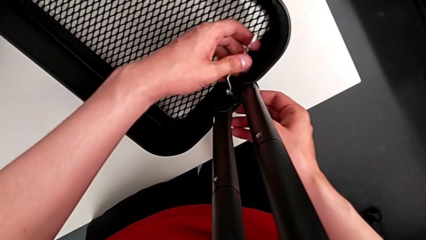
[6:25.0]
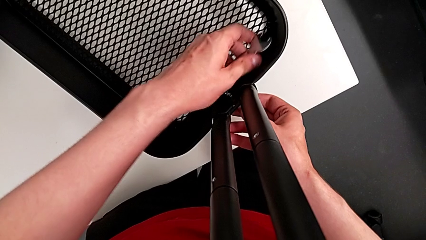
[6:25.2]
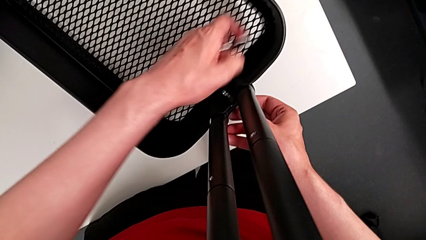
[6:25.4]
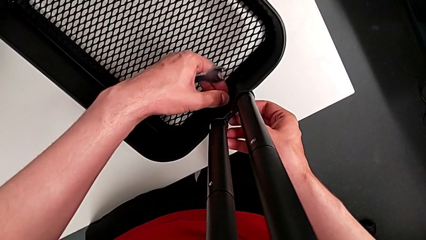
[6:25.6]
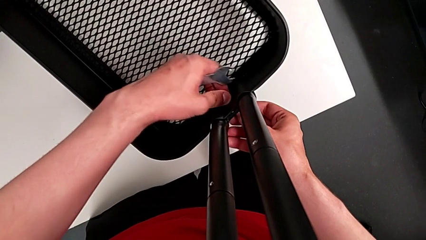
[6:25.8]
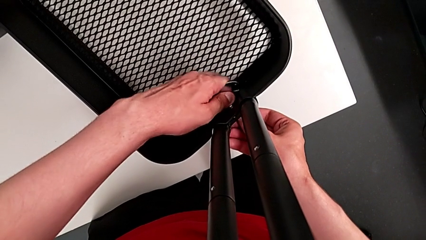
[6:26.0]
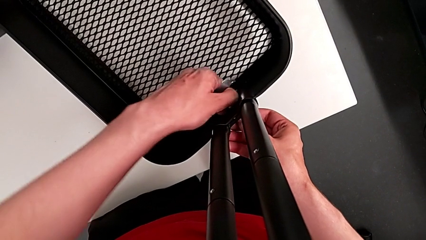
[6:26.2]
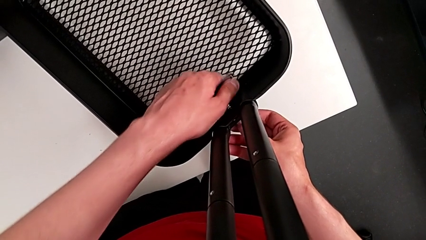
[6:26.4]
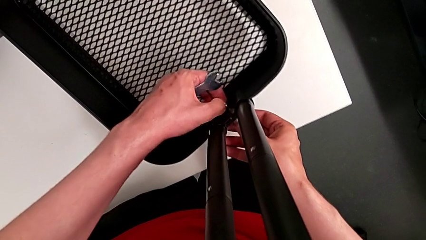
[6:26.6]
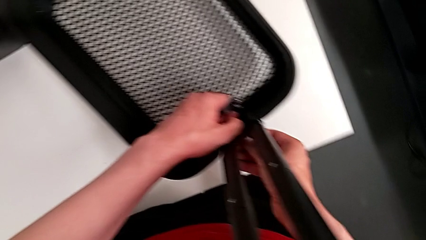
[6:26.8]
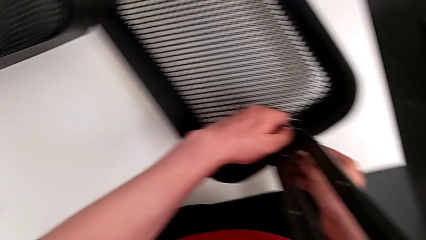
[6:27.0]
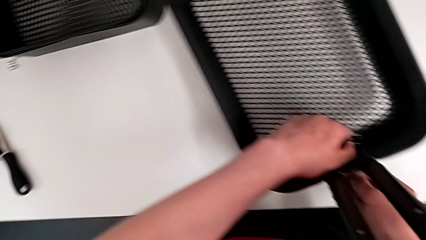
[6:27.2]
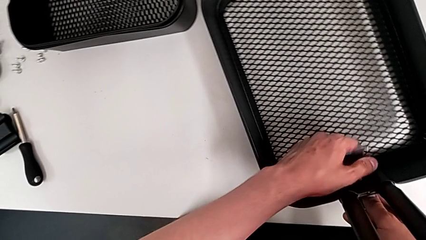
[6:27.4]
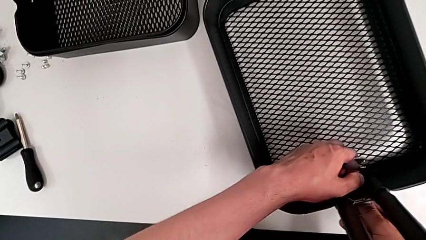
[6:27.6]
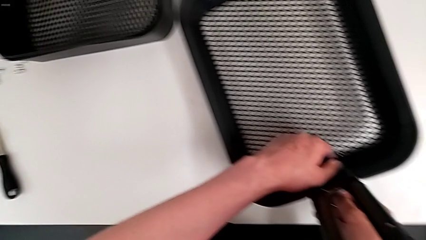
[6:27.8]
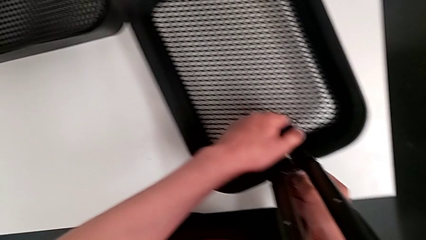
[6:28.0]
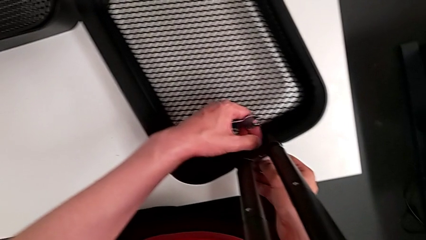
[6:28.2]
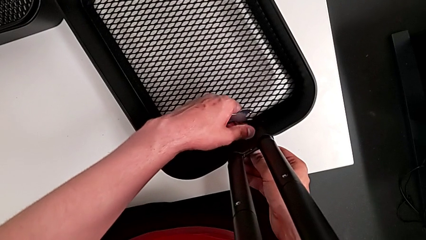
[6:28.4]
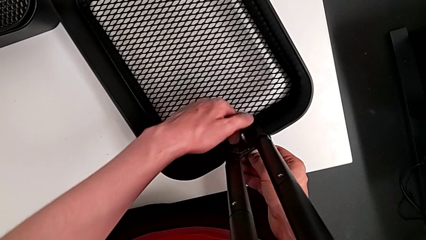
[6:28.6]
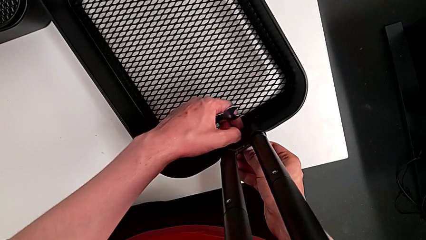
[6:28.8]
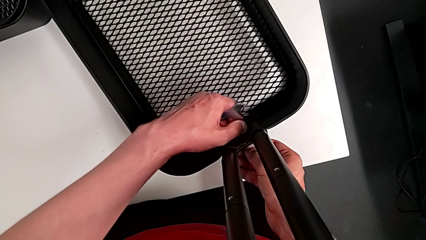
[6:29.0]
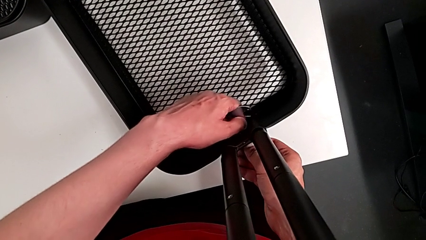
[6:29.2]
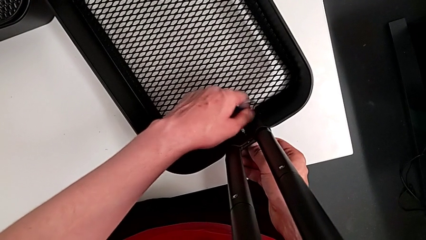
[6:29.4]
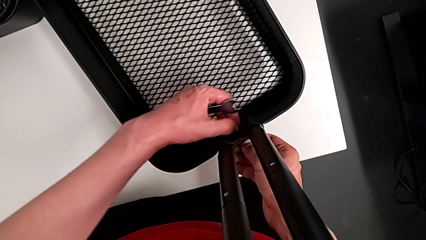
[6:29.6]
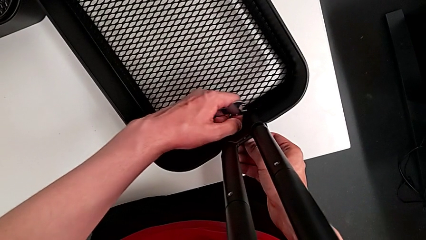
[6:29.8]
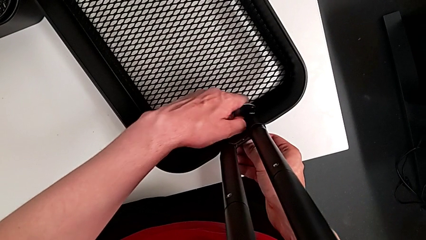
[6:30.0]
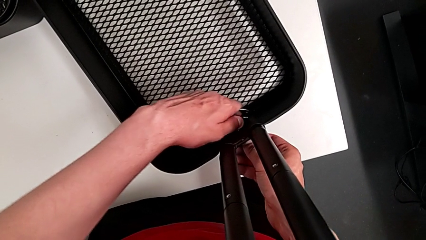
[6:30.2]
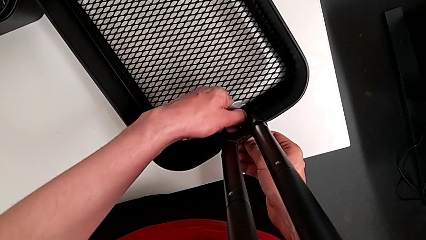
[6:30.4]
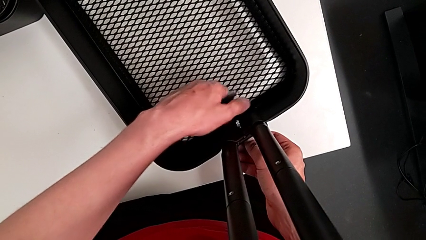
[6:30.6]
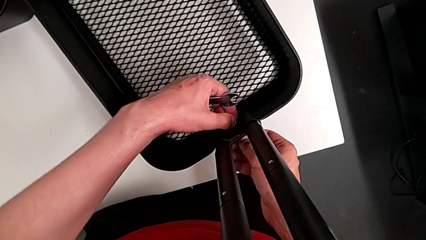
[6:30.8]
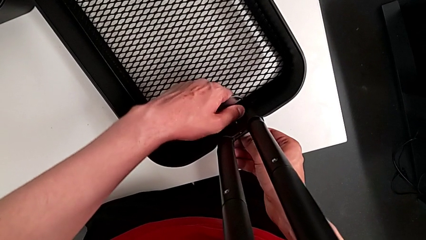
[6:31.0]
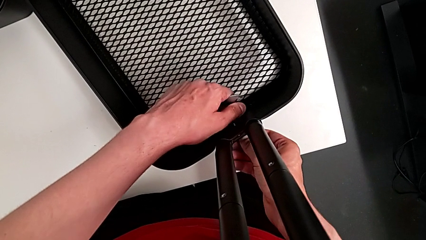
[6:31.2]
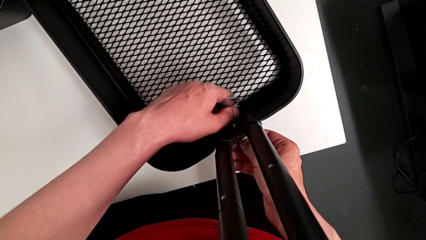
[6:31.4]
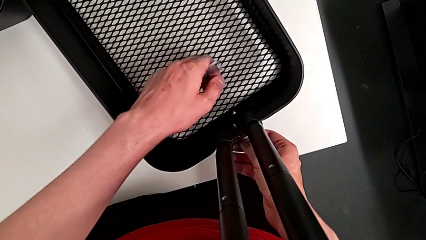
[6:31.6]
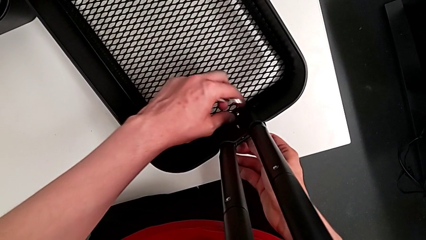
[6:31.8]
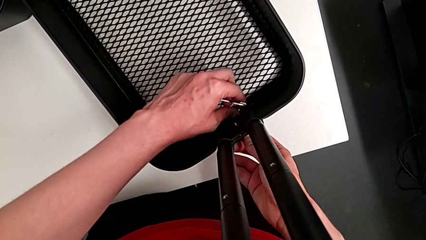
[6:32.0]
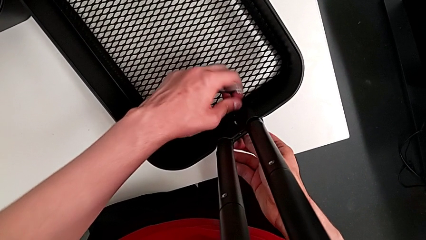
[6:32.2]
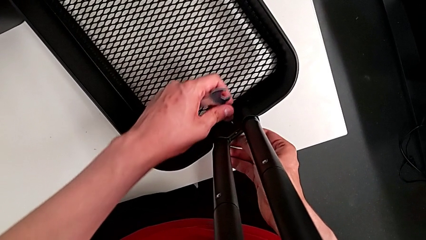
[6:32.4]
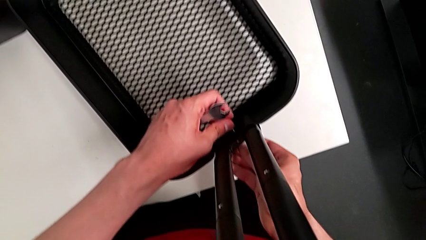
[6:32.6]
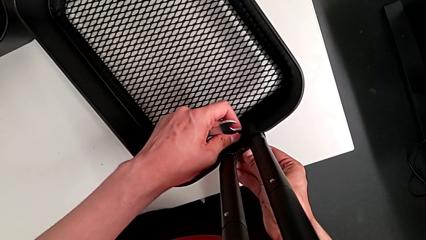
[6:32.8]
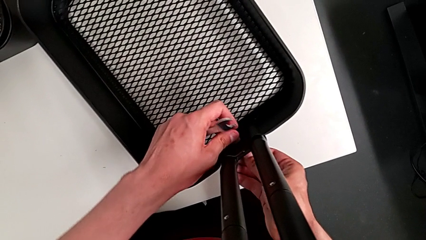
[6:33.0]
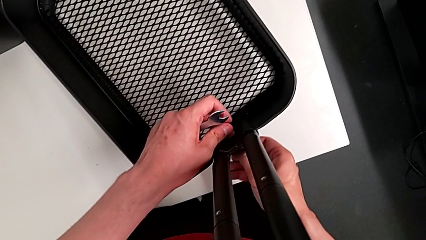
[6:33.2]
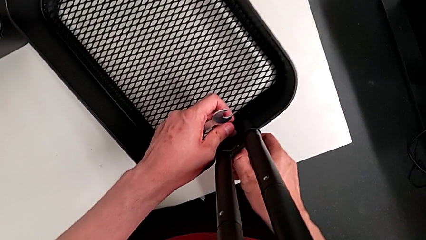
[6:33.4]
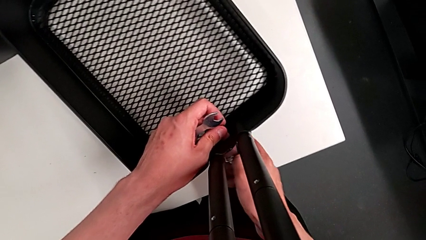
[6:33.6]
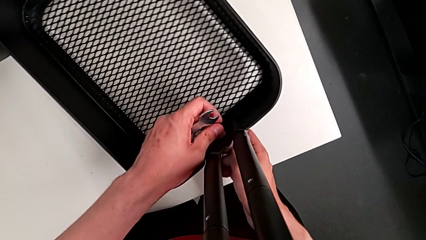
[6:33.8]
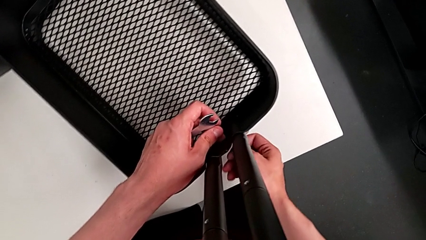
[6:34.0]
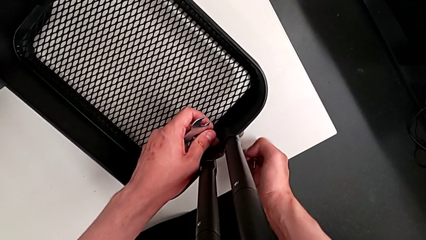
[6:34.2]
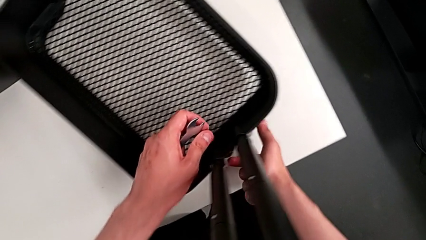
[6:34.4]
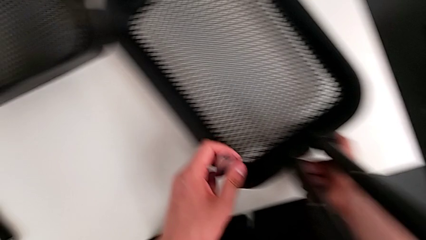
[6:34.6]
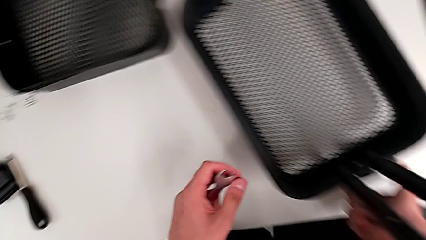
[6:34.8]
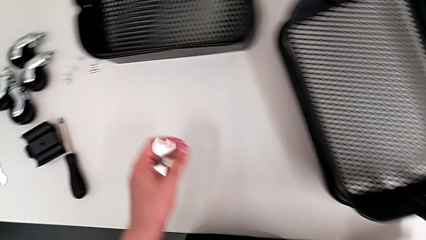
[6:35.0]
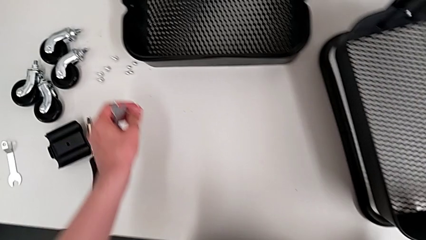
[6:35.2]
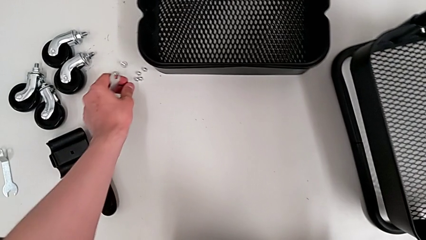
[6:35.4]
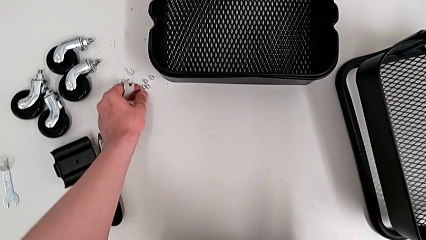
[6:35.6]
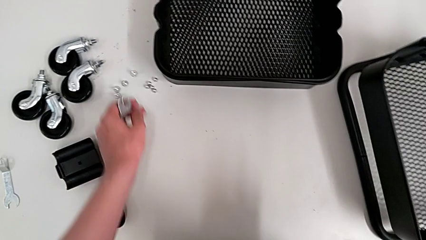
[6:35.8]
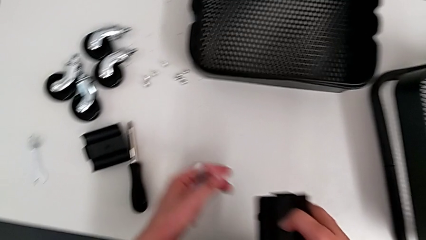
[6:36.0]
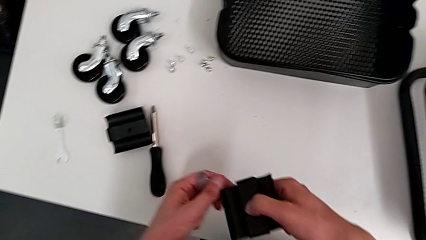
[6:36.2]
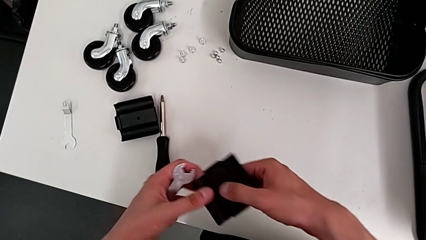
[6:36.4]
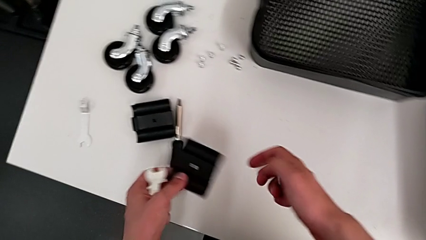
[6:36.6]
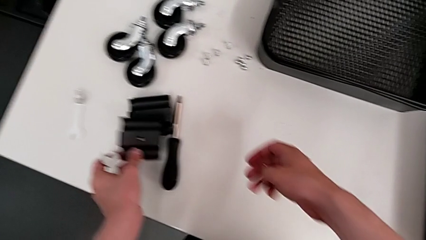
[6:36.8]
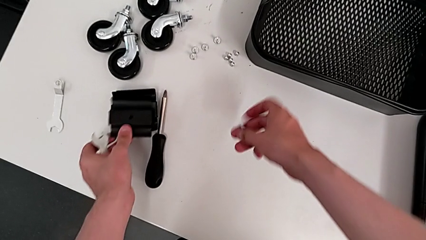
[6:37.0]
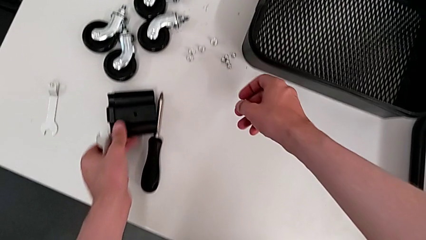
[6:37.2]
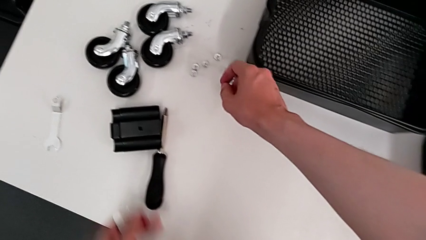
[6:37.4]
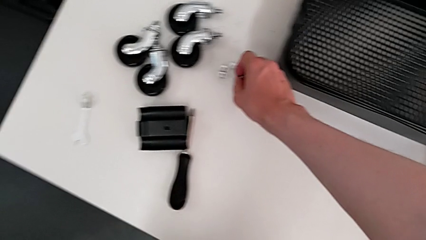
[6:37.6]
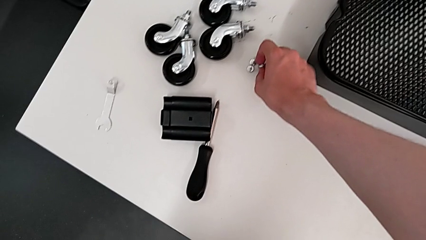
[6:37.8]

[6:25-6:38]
The camera wearer is unscrewing the bracket of the bottom tray. They unscrew the fifth hexagon cap nut, disassemble the screw, drop the fifth hexagon cap nut and drop the bracket.

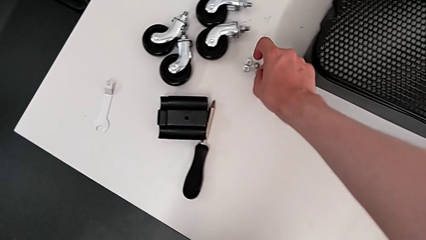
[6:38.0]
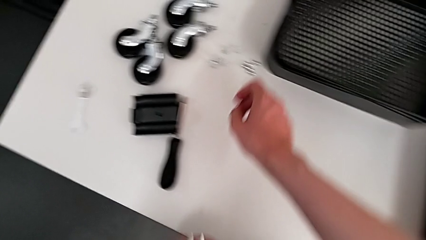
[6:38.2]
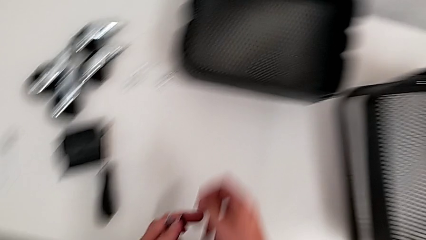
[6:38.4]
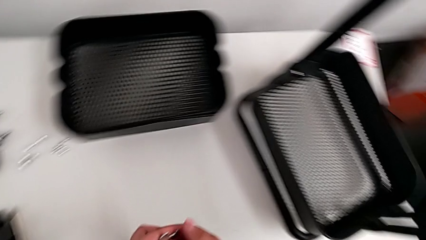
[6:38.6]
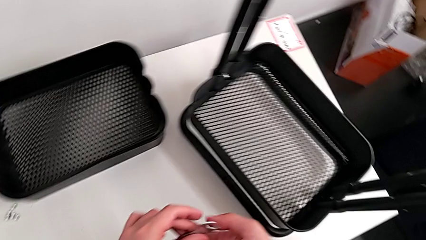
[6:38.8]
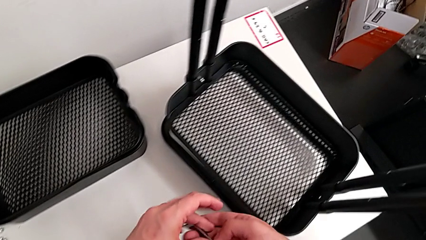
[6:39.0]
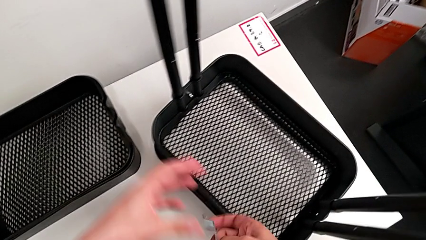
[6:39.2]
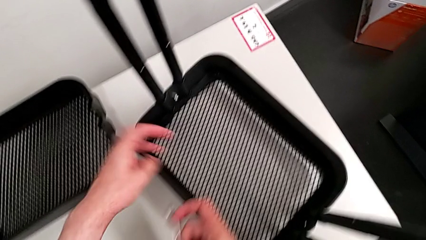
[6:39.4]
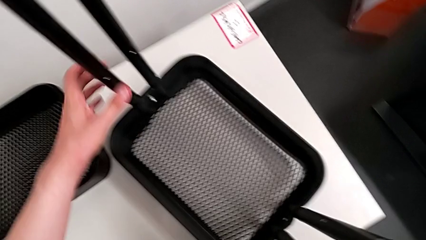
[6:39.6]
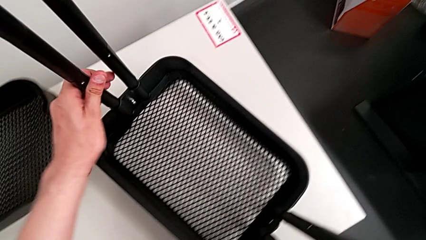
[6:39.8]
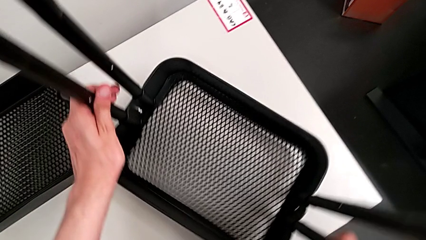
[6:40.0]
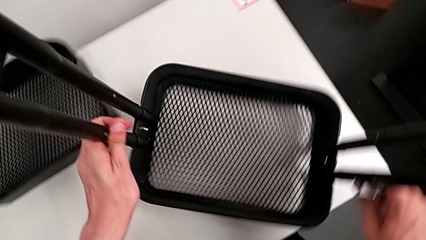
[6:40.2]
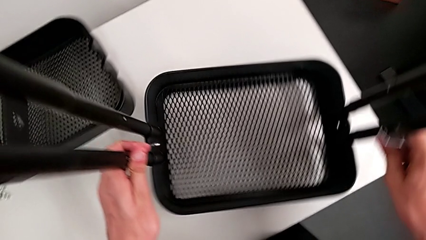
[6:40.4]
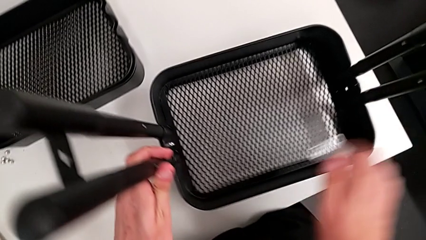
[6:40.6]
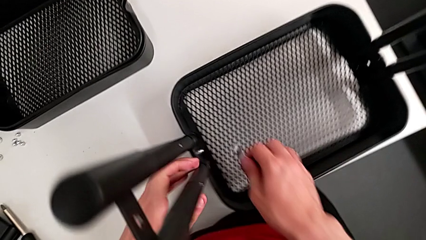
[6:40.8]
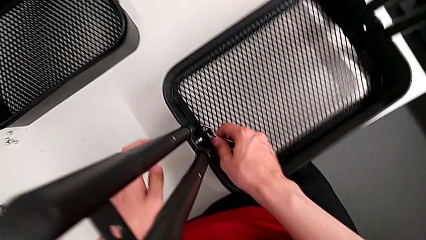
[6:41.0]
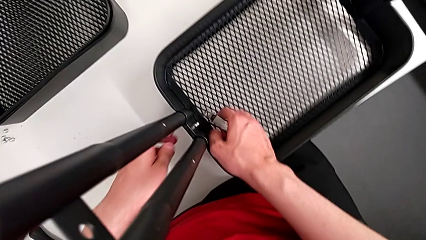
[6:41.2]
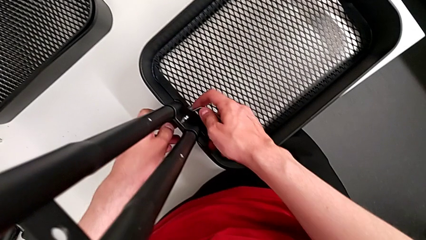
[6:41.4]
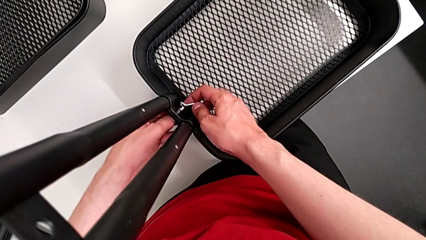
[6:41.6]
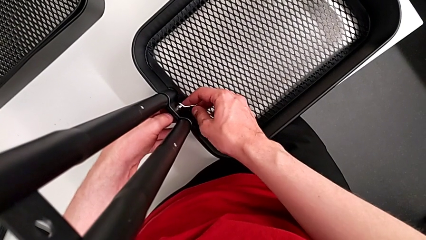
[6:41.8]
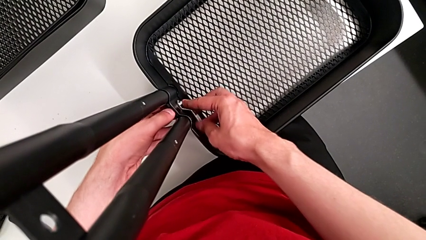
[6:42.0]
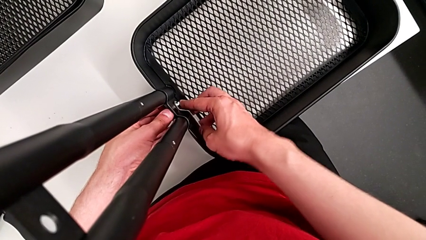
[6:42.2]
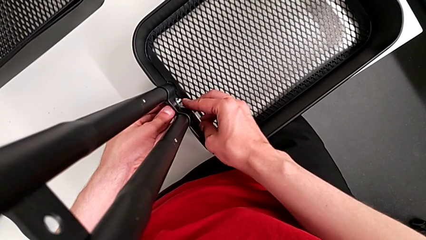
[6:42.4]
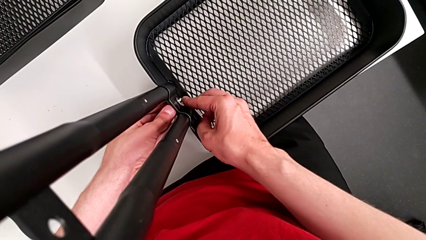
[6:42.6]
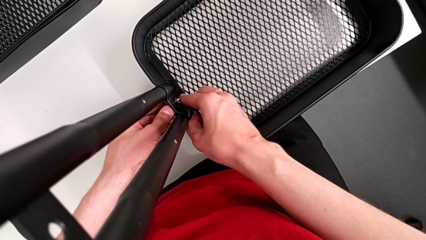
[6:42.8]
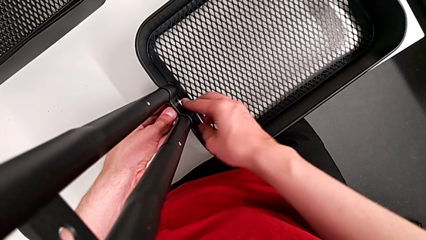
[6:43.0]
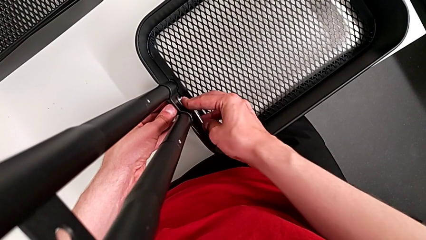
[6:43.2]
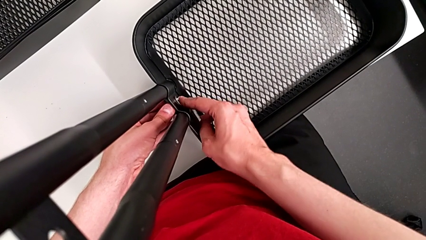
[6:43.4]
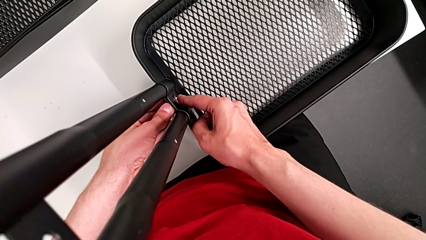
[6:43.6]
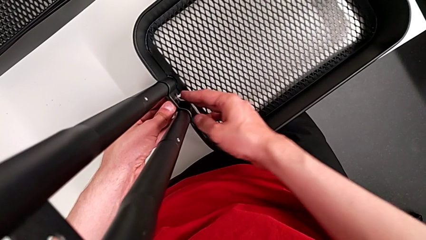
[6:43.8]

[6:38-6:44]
The camera wearer is unscrewing the bracket of the bottom tray. They drop the fifth screw, grab the utility cart, rotate it, grab it and insert the sixth hexagon cap nut.
